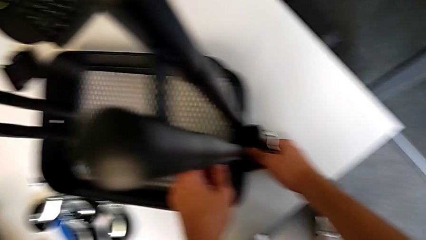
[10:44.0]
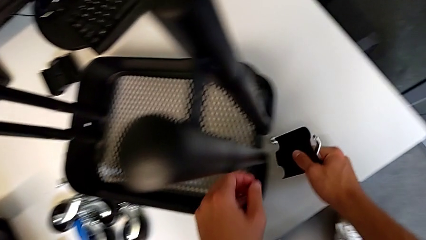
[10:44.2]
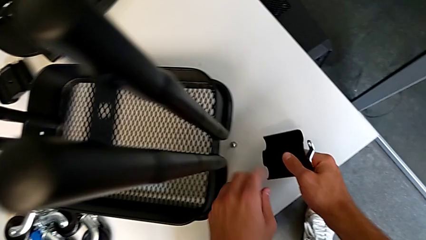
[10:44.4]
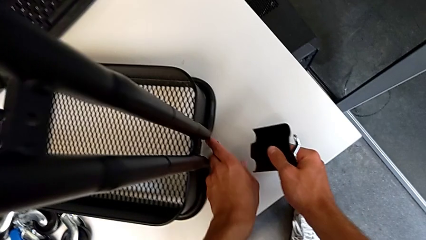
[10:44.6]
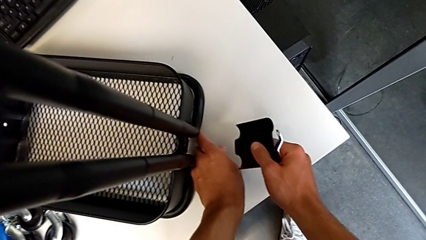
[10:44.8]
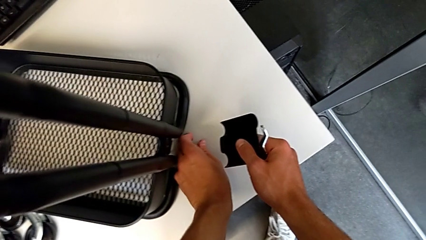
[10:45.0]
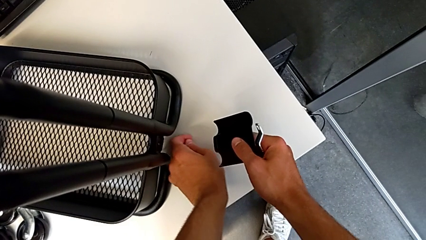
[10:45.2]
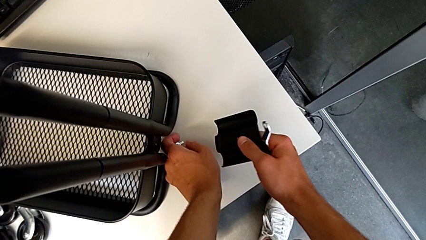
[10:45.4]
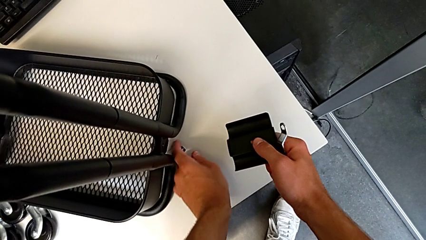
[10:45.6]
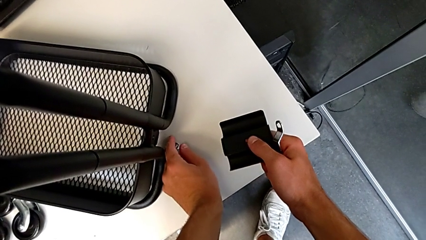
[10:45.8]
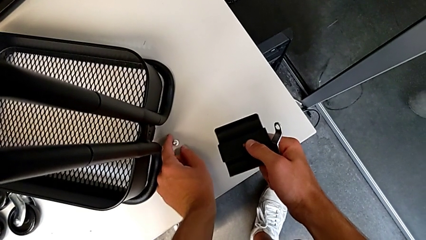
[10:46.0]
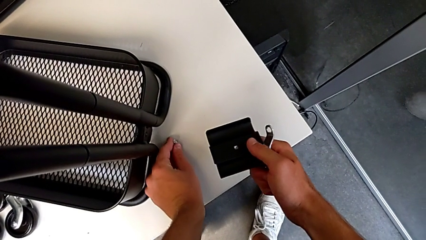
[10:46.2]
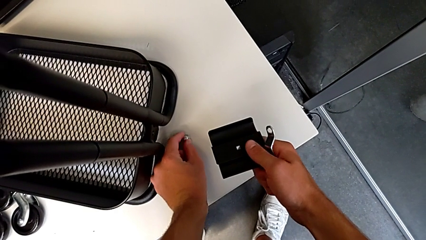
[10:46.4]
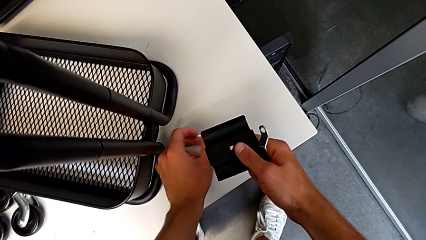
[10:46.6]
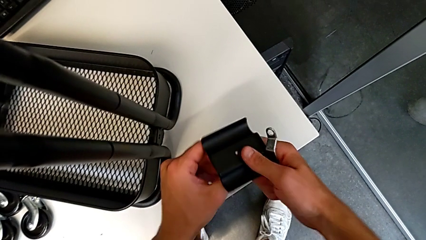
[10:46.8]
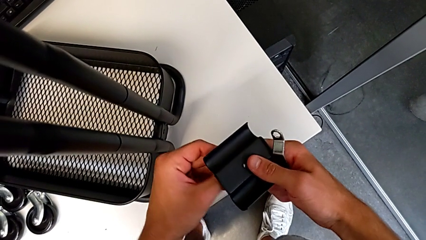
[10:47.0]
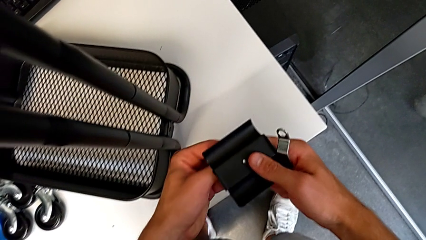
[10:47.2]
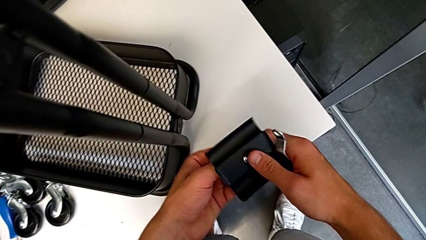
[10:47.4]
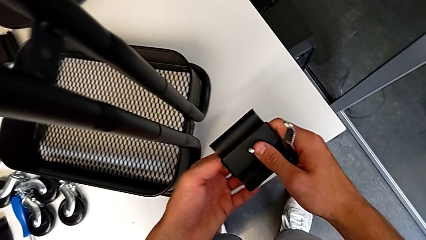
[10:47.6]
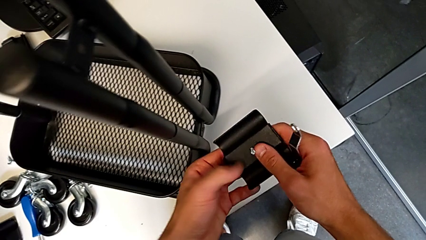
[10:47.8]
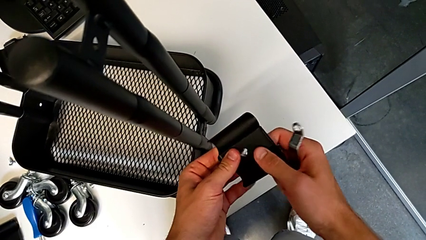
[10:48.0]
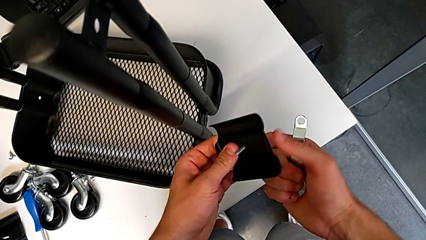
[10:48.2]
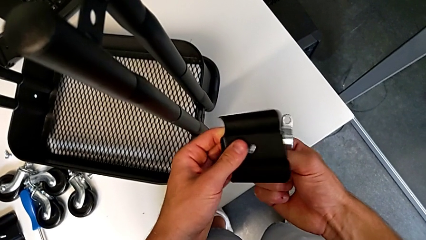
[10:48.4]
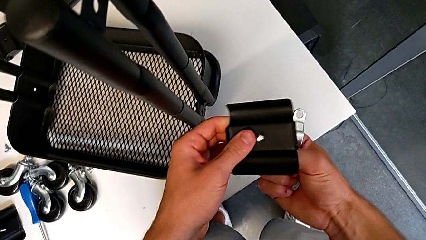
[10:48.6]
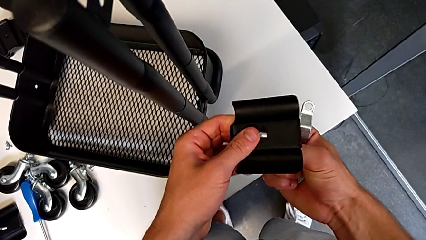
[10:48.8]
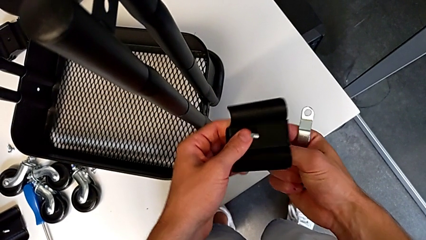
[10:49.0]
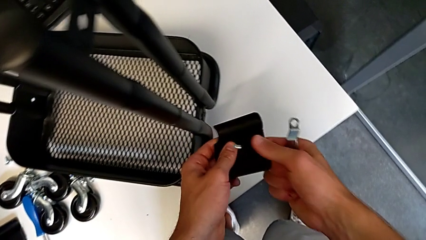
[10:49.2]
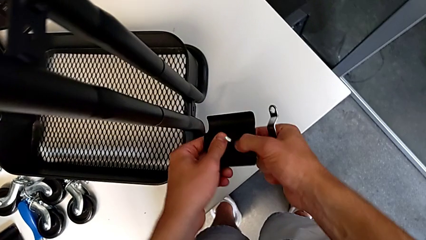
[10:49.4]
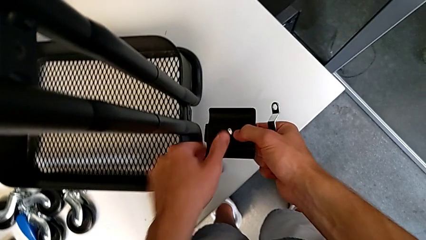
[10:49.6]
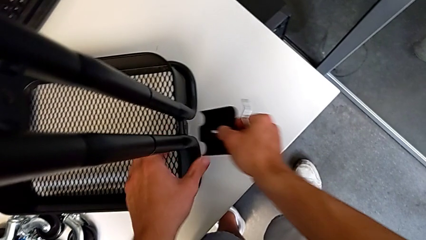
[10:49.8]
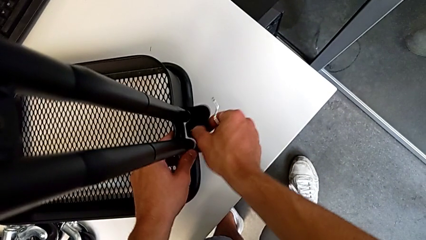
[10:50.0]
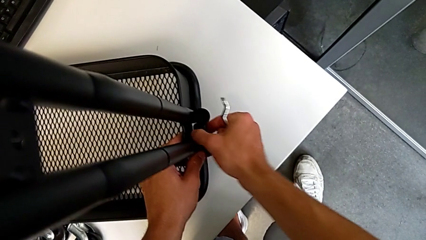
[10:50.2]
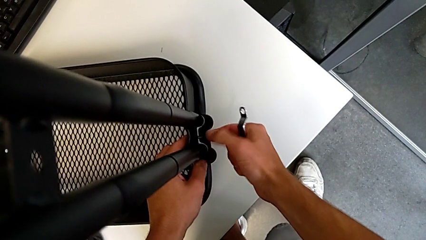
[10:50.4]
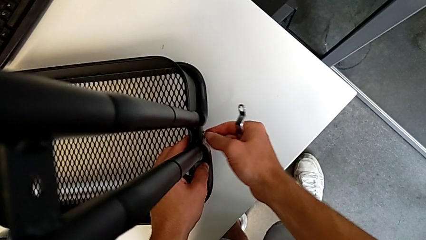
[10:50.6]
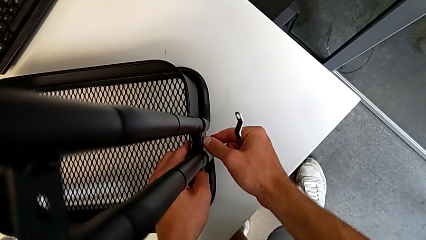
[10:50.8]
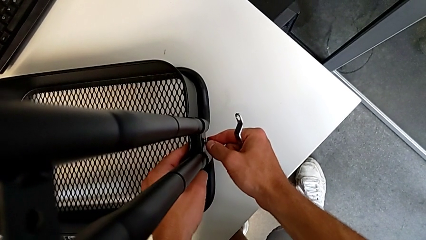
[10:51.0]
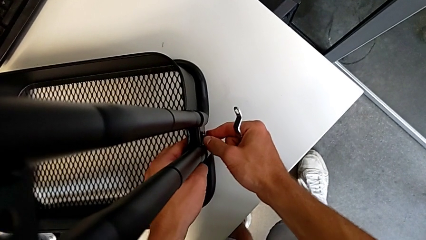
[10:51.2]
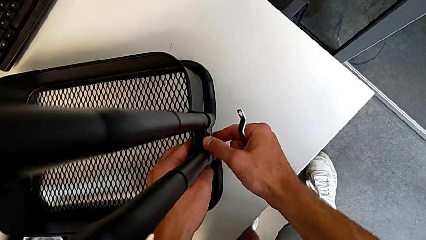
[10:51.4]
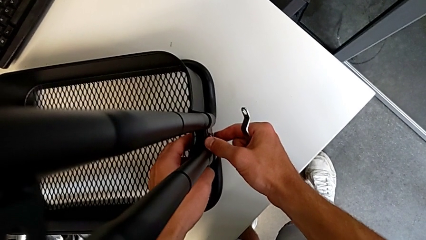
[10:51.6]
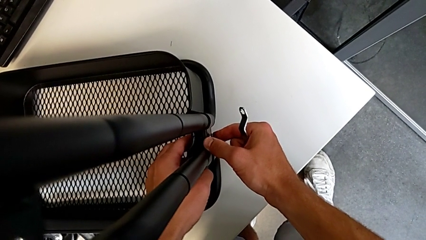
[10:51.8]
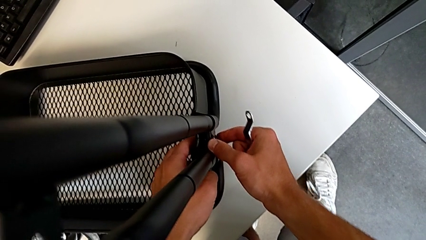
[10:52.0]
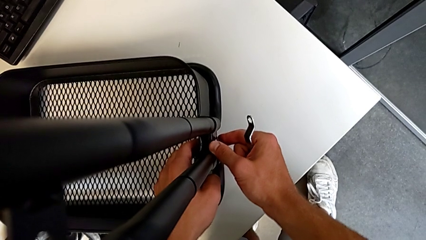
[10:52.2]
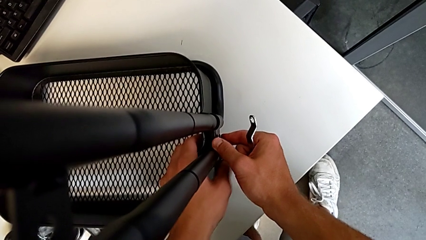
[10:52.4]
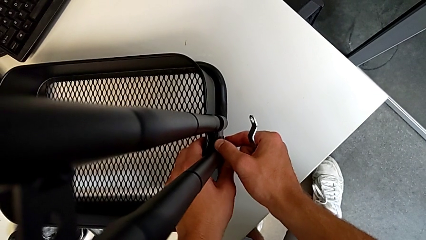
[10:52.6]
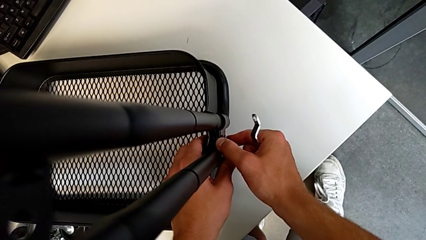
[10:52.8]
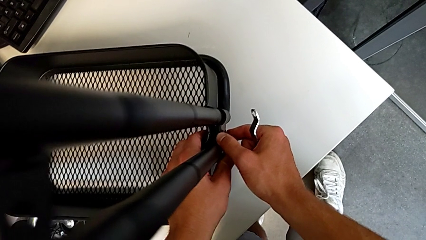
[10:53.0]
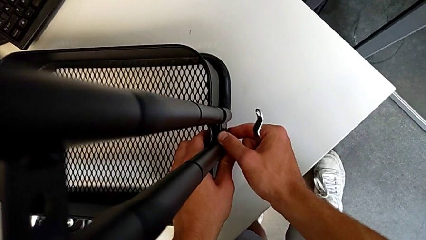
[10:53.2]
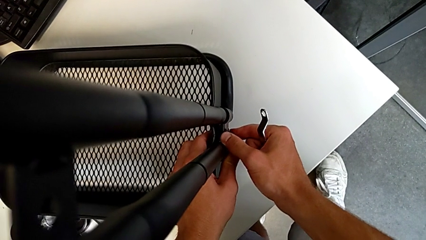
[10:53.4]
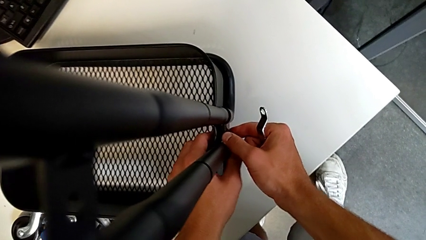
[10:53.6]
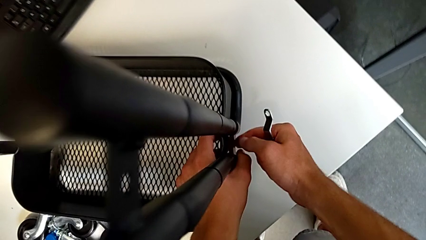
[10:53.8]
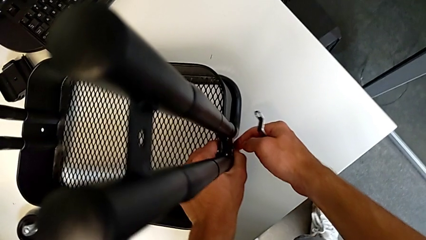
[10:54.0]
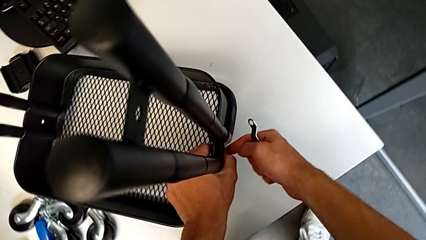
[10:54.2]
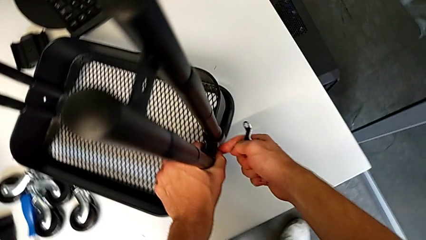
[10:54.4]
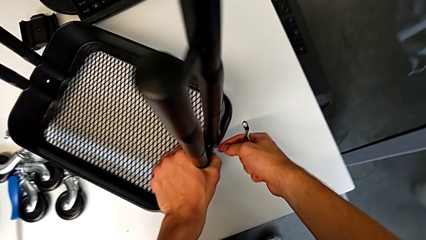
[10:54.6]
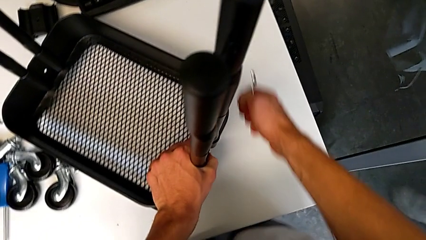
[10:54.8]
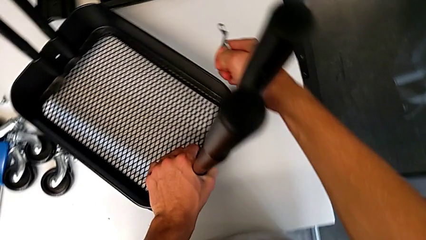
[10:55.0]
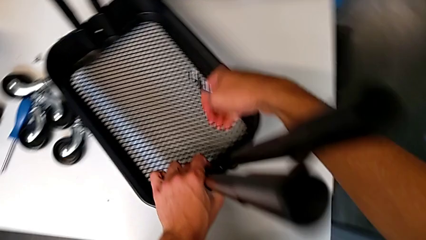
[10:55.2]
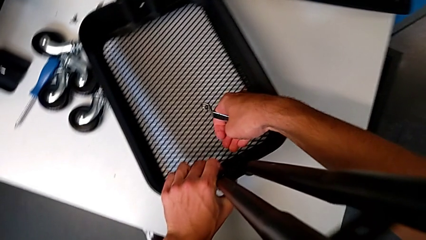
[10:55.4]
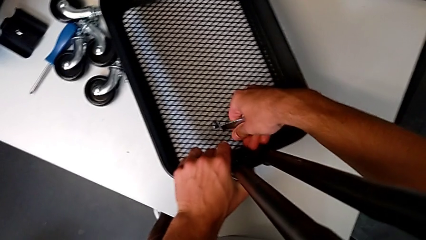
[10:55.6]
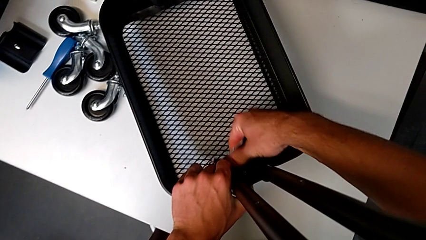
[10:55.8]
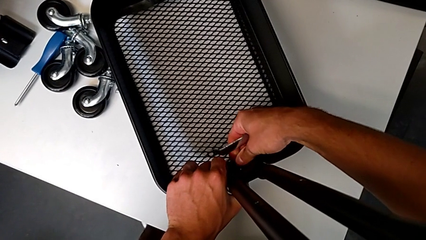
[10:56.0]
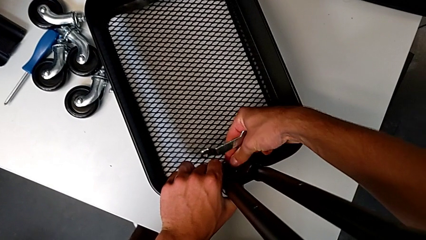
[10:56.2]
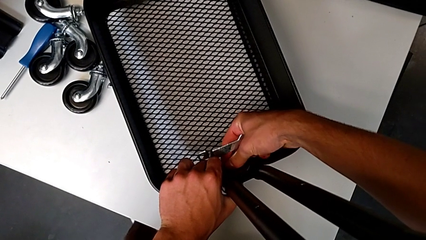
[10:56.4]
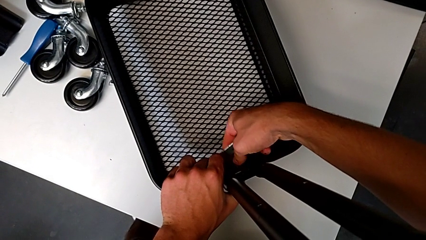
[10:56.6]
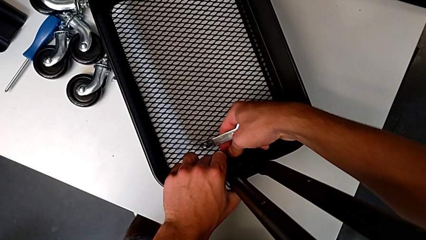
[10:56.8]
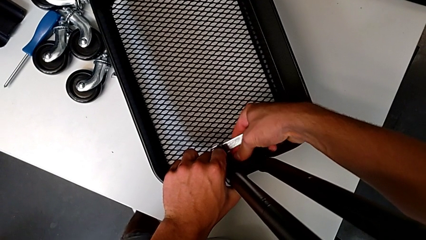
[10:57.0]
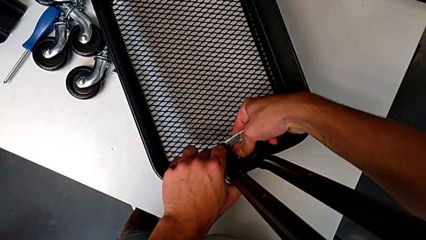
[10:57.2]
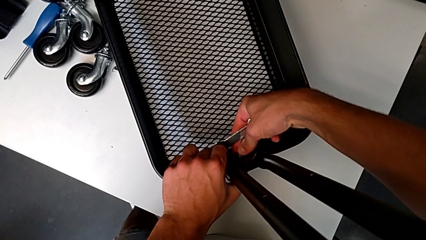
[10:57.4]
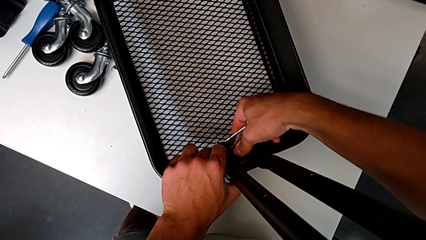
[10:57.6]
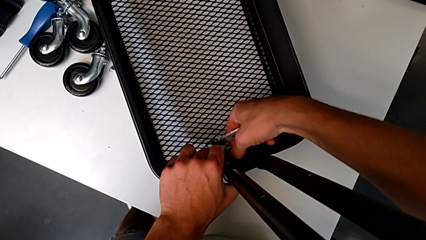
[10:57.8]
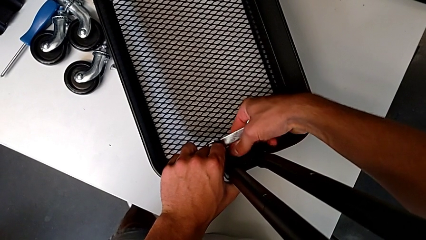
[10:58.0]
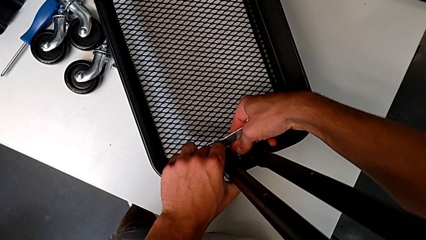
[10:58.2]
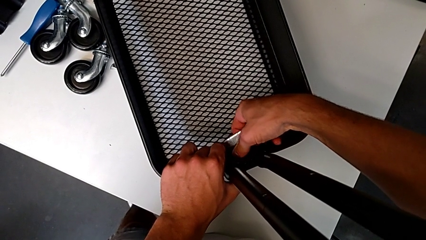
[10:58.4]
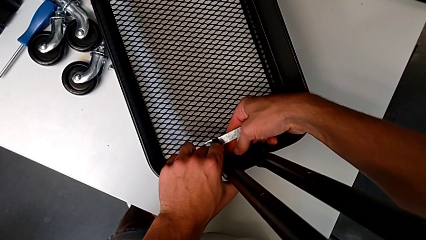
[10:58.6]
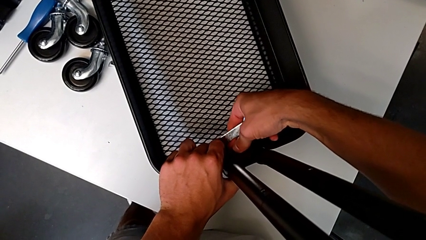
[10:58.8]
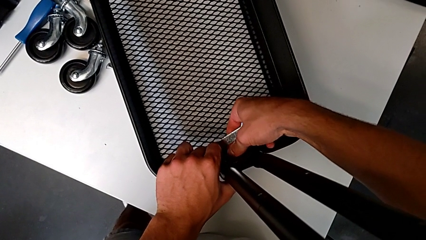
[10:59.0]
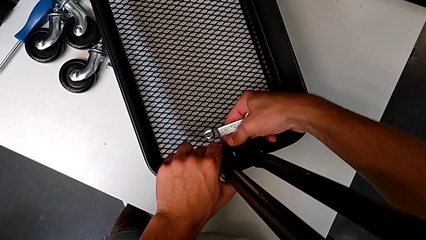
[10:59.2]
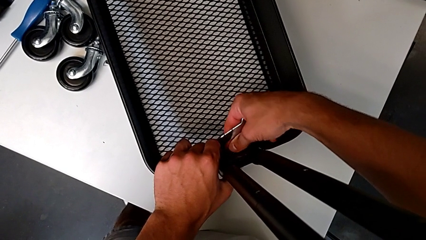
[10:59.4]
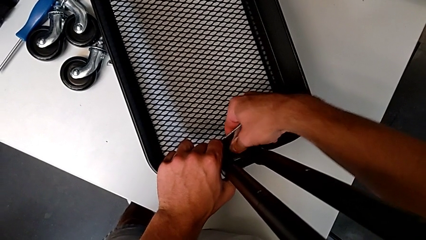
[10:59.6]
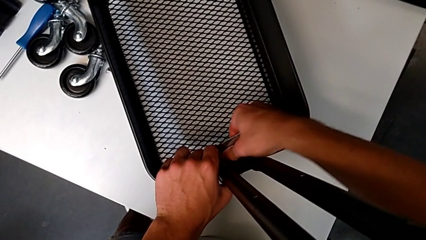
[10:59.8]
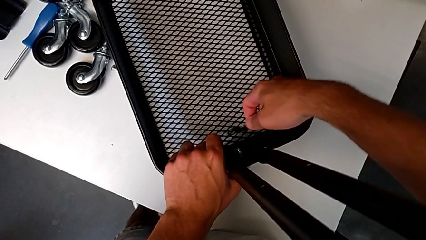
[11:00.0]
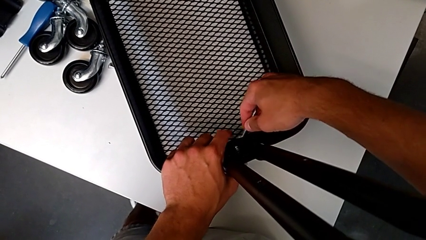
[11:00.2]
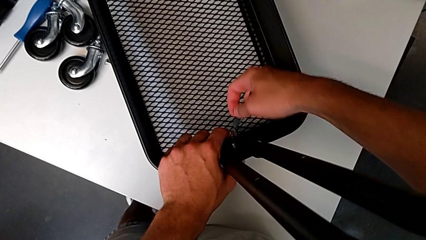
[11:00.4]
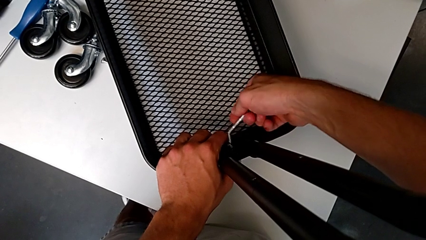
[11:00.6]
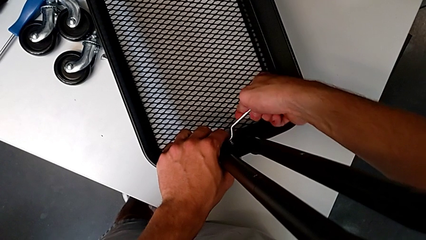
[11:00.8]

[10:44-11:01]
The camera wearer is assembling the first tray. They grab the bracket, grab the screw, insert it, assemble the bracket, insert the hex nut, screw it and insert the hexagonal wrench.
